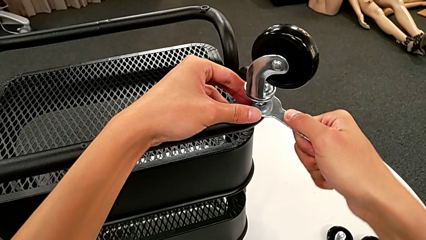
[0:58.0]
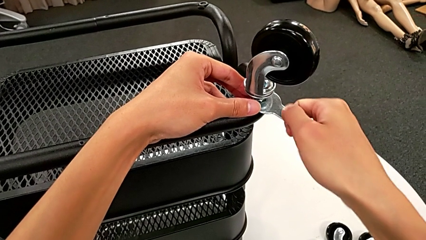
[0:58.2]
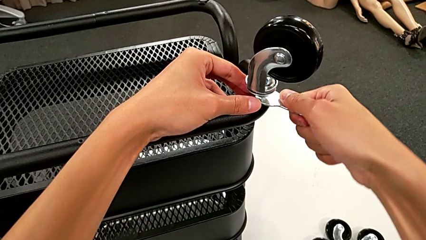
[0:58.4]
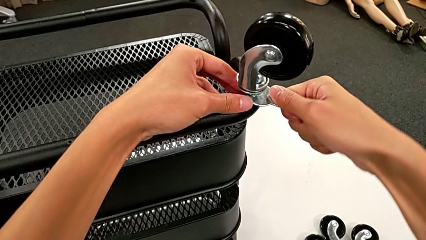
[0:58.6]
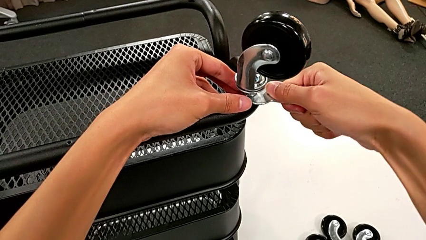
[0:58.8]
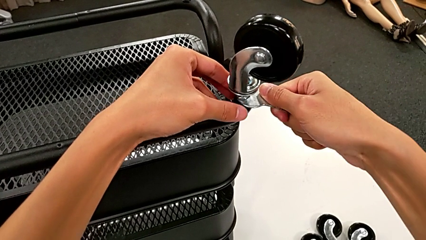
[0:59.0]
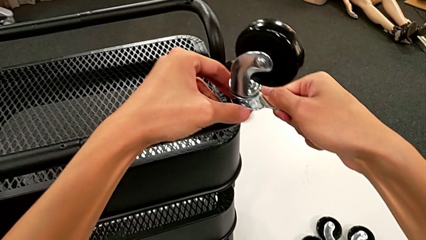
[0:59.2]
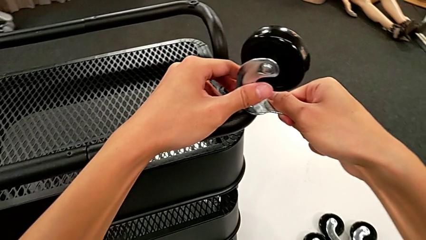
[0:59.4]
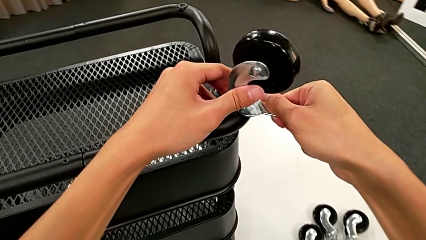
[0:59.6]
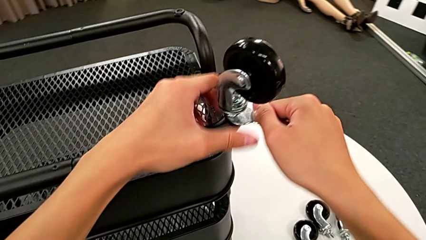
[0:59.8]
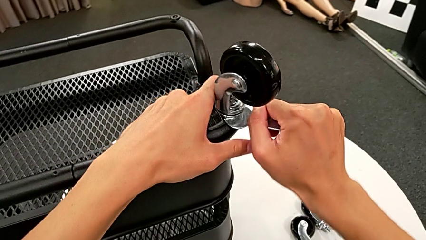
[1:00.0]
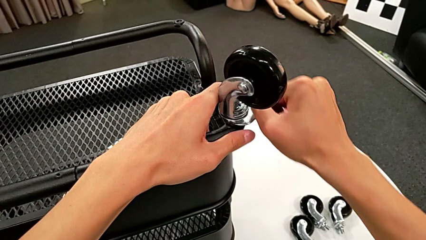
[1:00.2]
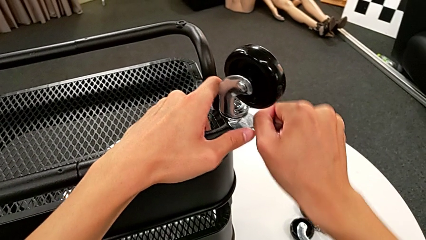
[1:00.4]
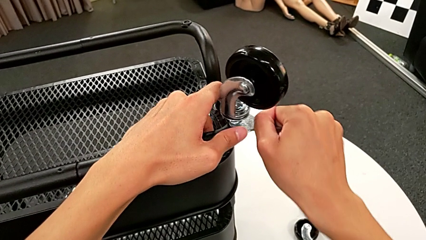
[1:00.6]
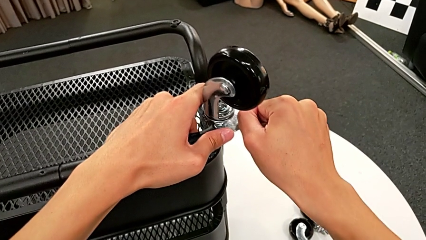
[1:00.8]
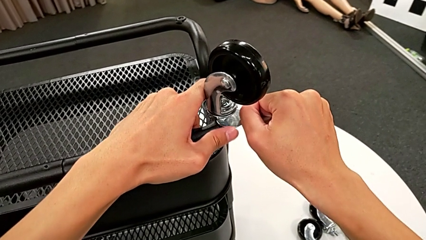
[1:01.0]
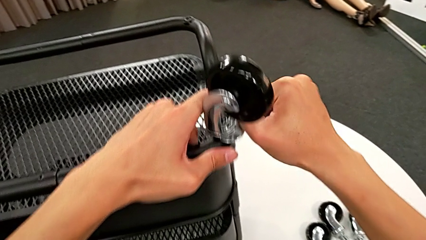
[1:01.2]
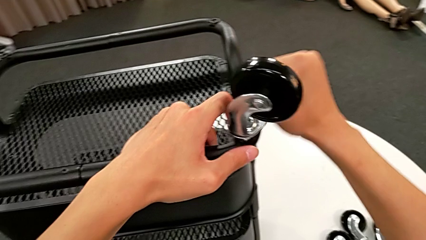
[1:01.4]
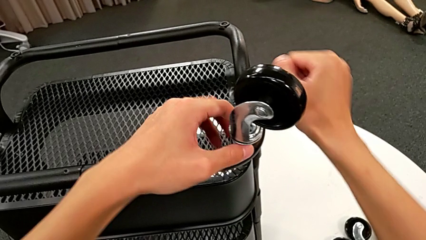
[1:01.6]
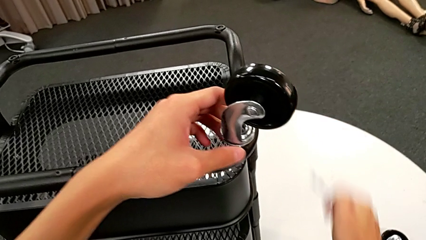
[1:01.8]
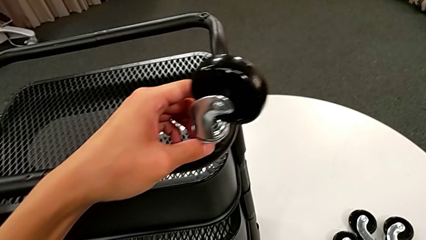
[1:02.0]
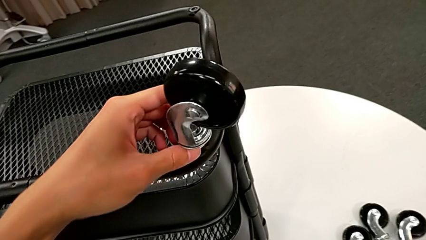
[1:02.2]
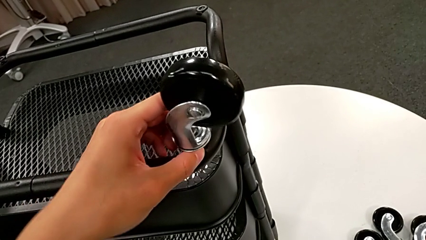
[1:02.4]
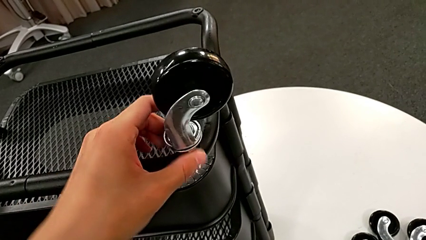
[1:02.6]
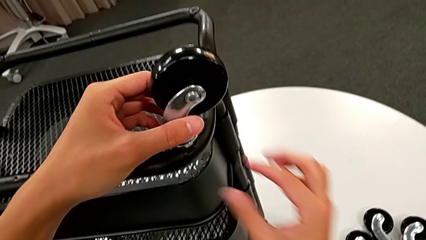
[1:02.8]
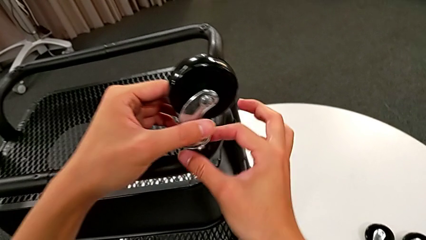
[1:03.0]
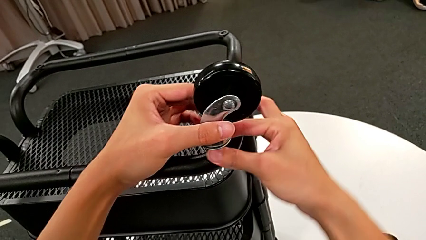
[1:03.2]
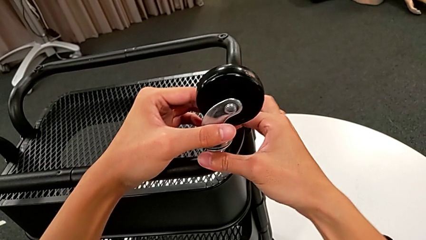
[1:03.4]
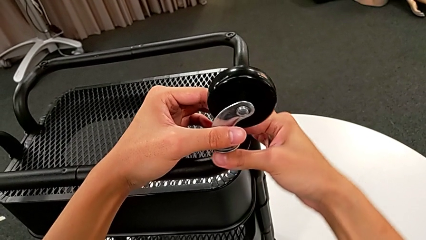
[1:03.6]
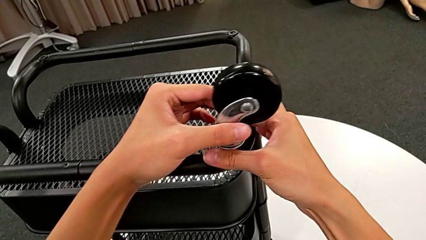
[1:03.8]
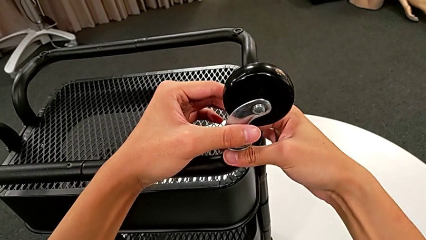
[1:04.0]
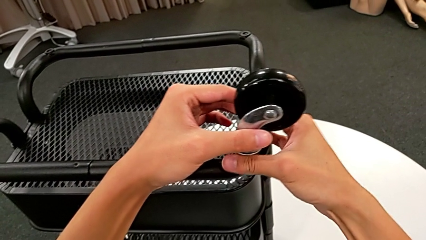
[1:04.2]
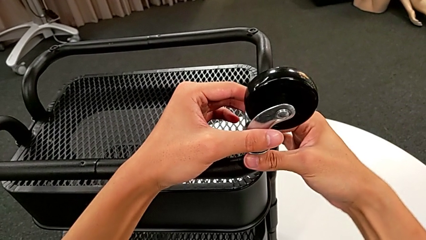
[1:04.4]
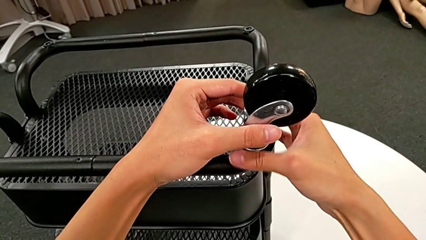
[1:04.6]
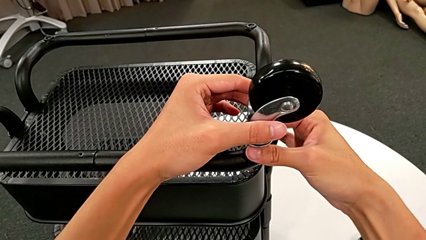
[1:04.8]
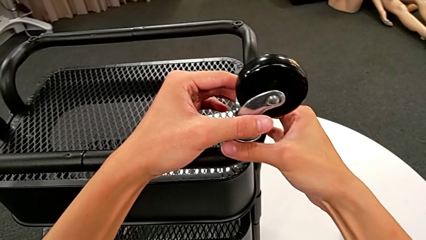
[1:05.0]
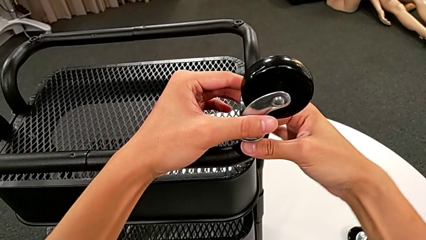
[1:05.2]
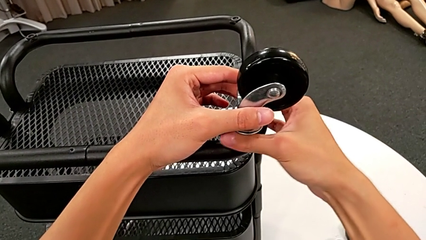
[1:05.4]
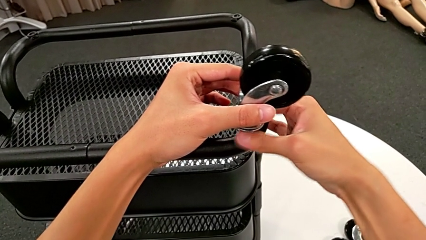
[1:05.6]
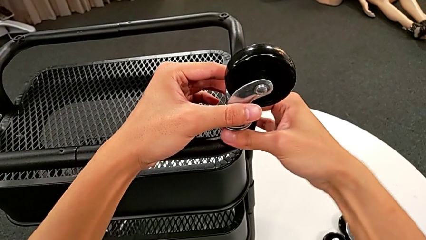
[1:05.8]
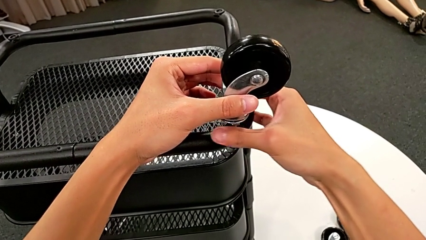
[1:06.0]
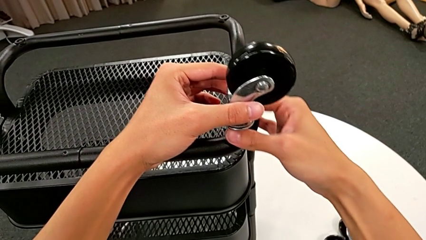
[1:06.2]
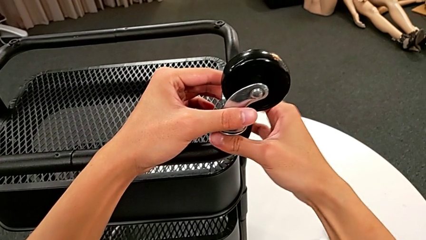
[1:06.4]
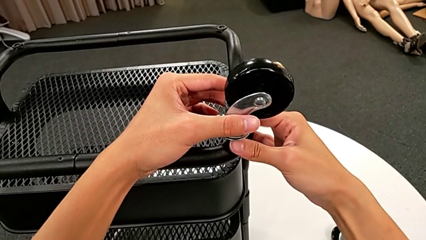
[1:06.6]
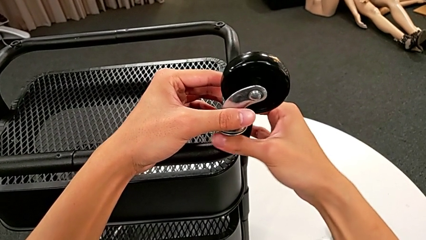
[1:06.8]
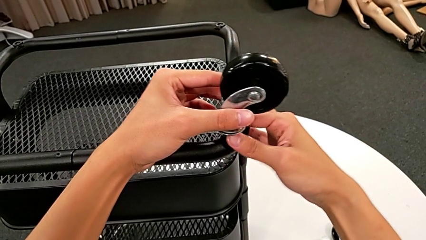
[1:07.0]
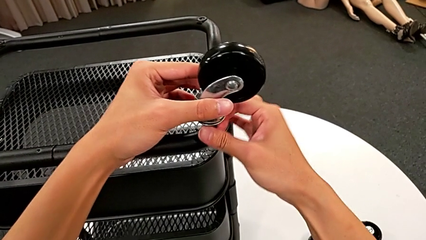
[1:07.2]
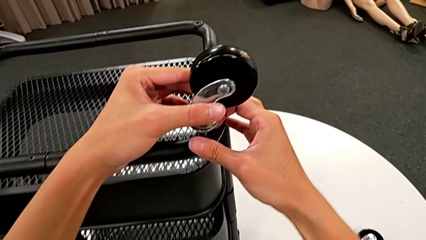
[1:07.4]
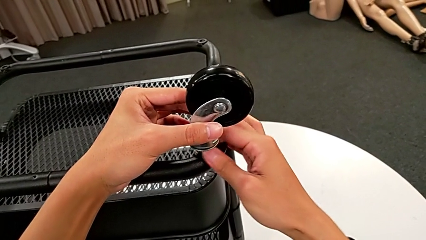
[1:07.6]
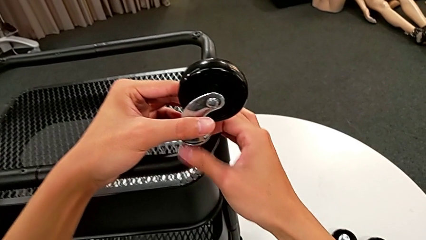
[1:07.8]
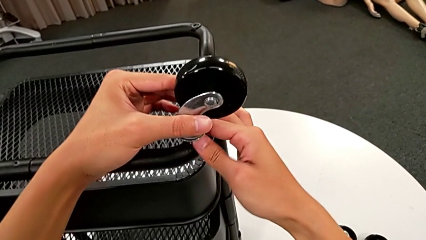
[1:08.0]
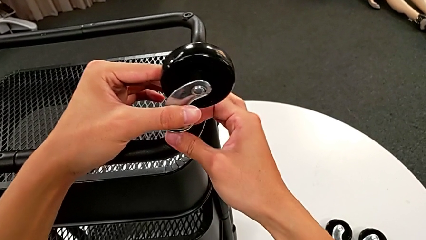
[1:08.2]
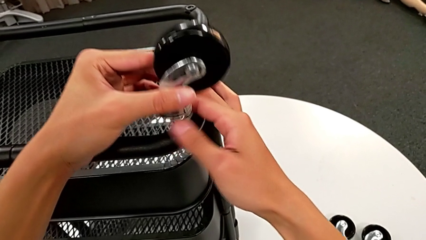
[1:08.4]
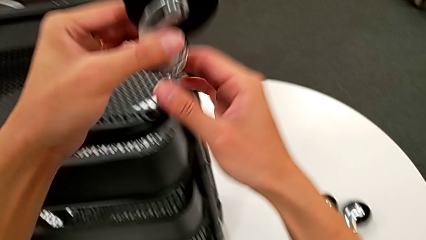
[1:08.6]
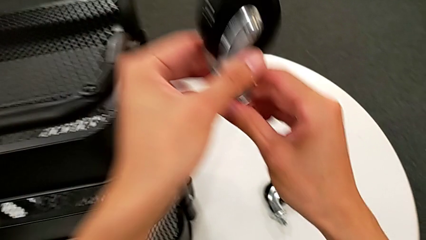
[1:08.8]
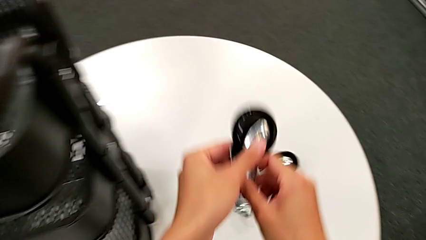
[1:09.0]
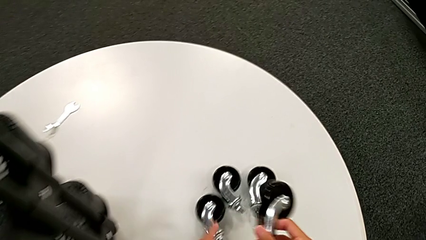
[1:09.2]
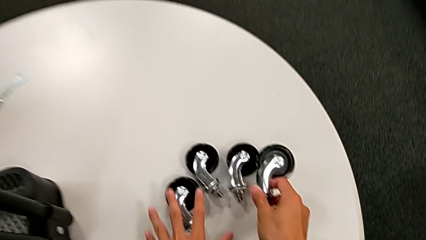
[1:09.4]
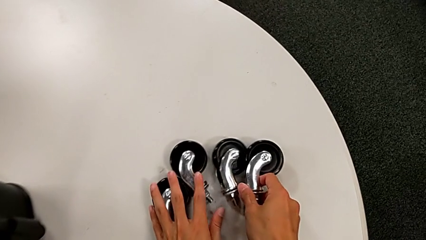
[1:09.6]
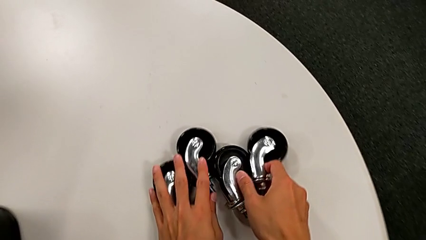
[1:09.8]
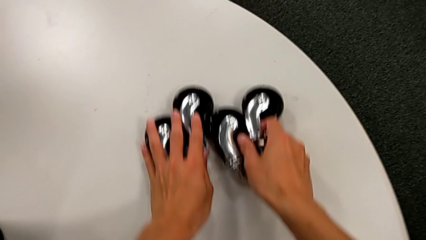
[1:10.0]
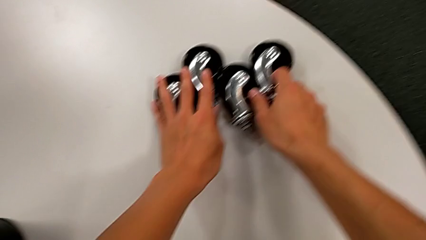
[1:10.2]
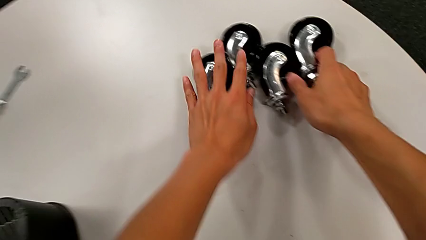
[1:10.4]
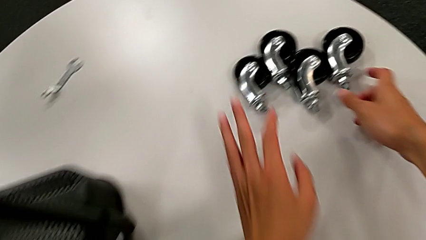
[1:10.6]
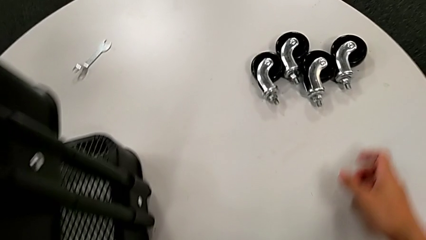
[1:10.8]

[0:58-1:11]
The camera wearer is unscrewing the wheels from the base frame using the wrench. They unscrew the fourth wheel, withdraw the hexagonal wrench, place it, unscrew the second wheel, disassemble the fourth wheel, place it and align the wheel.

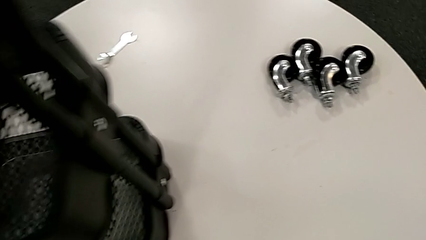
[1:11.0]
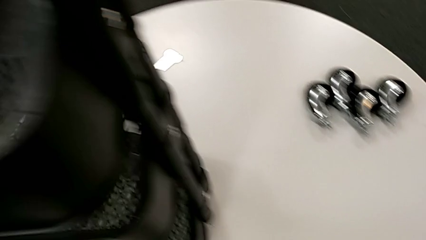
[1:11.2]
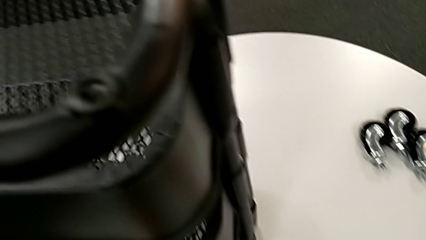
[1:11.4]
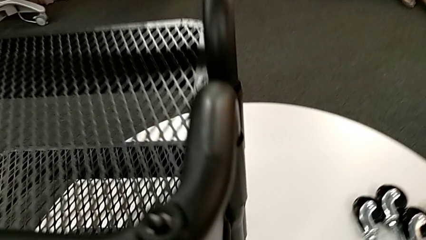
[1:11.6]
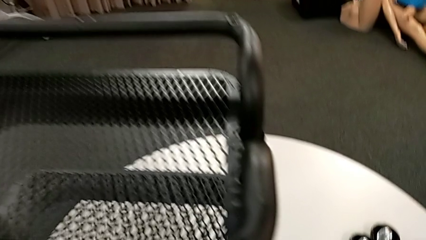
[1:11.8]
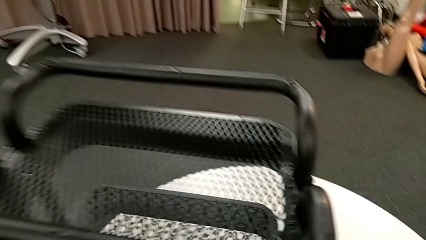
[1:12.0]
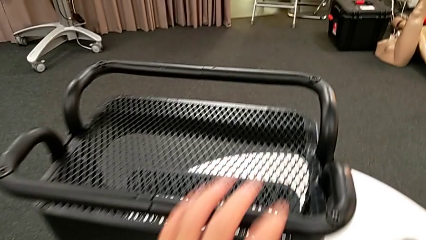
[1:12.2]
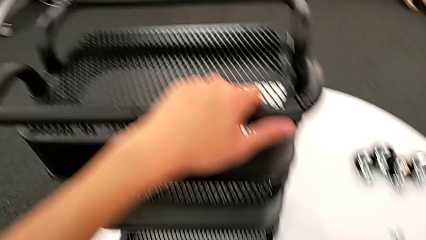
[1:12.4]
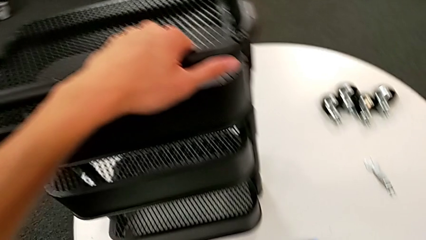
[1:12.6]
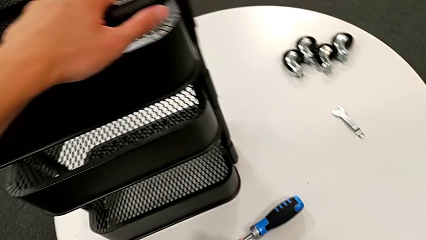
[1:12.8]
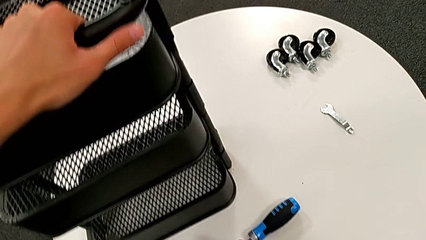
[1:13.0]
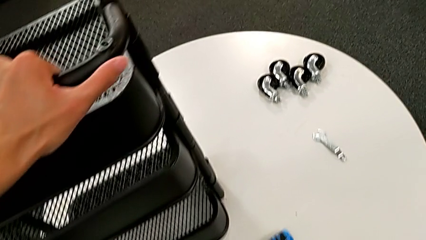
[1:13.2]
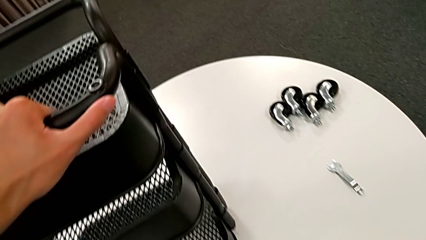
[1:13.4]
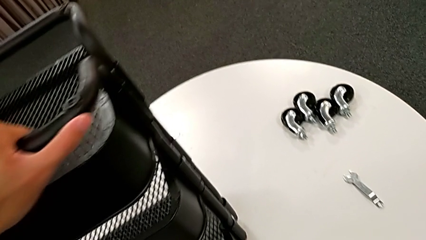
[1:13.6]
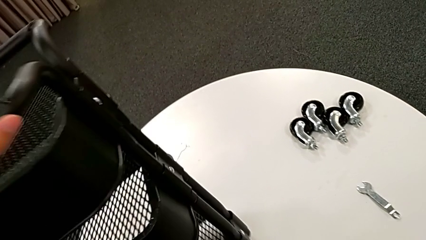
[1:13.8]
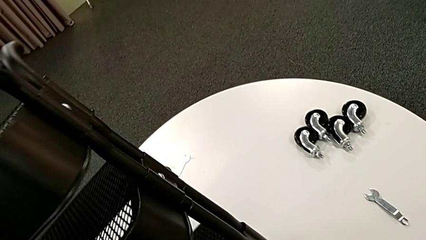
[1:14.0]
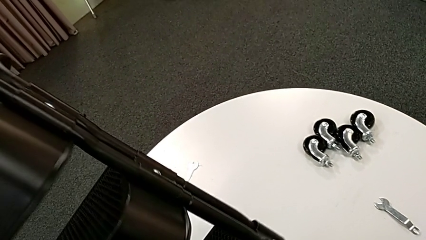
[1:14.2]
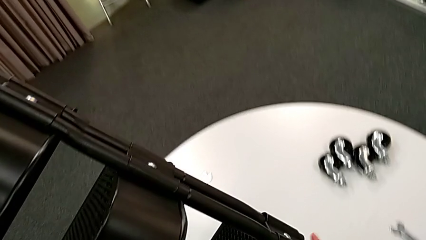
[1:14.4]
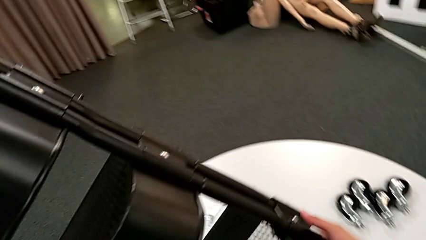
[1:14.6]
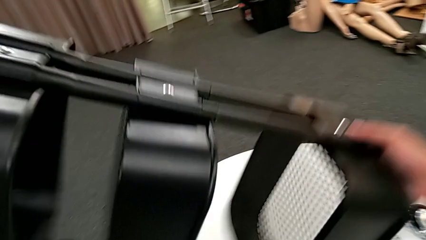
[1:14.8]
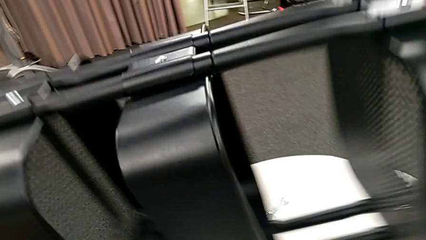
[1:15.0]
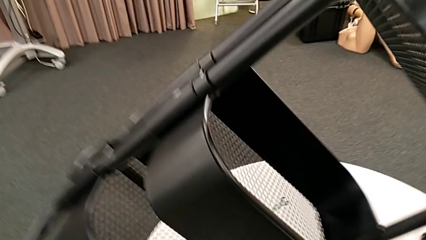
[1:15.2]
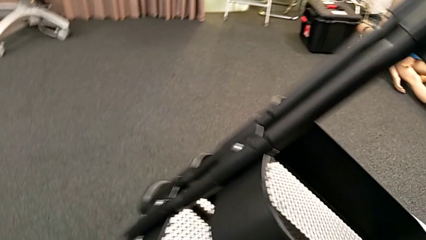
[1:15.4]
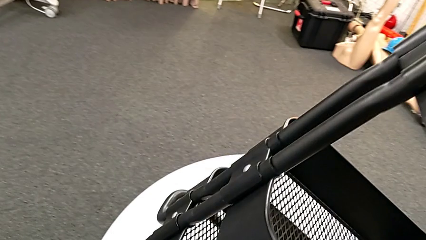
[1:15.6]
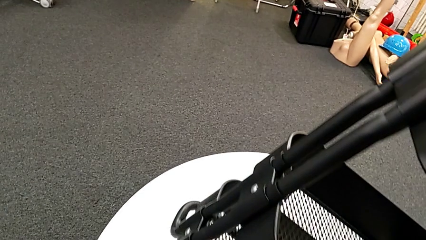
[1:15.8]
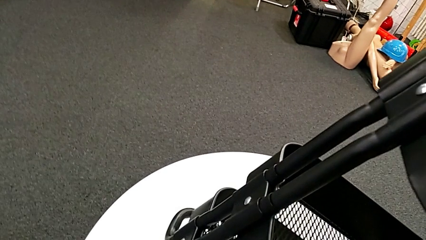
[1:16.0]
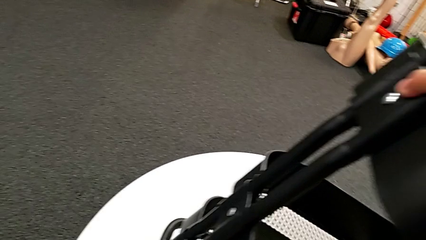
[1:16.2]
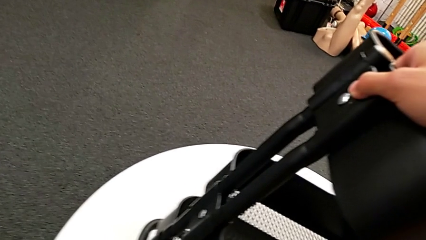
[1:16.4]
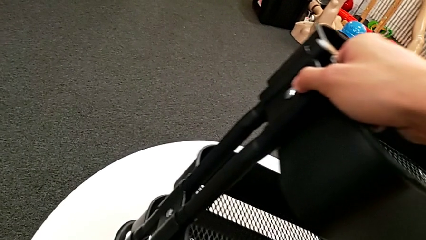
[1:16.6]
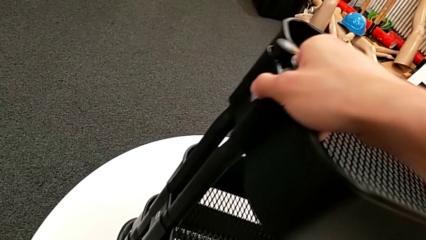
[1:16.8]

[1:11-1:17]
The camera wearer is disassembling the first tray. They place the hexagonal wrench, grab the utility cart and begin to rotate it.
